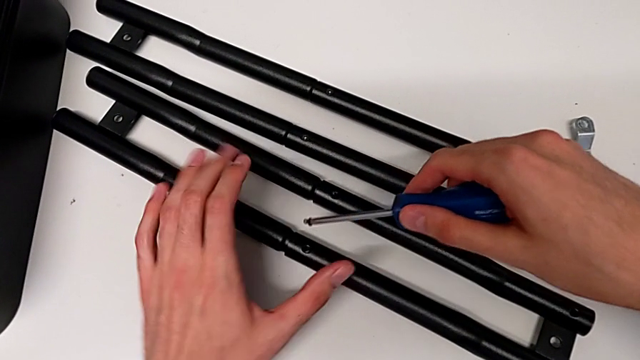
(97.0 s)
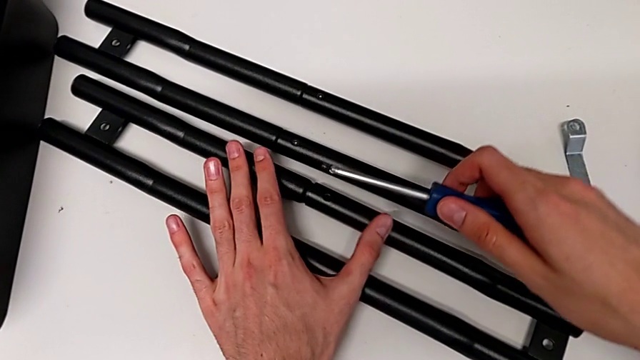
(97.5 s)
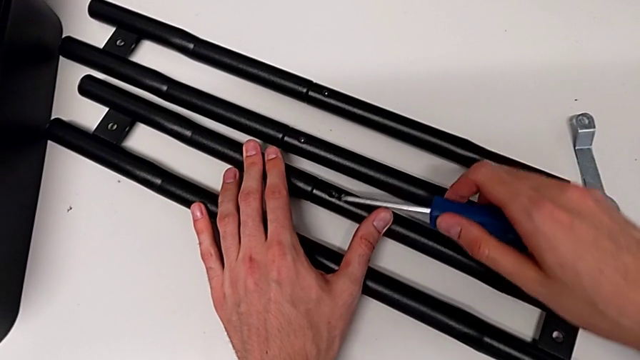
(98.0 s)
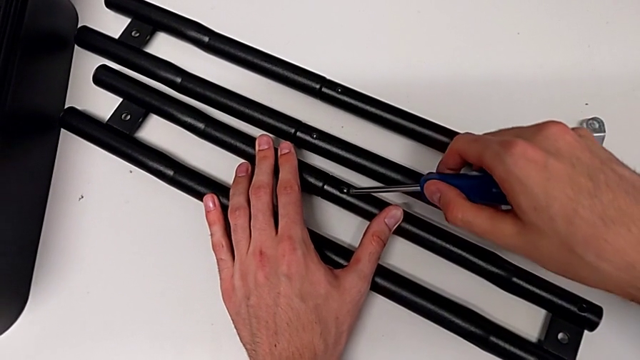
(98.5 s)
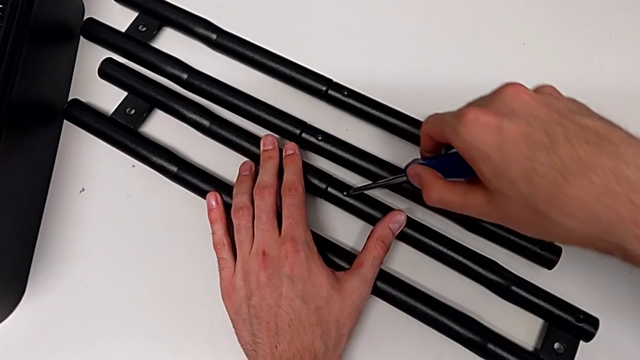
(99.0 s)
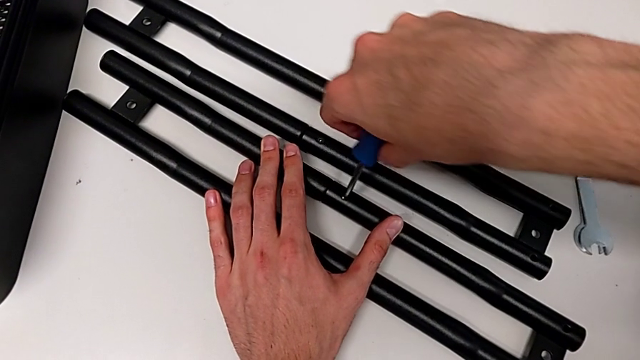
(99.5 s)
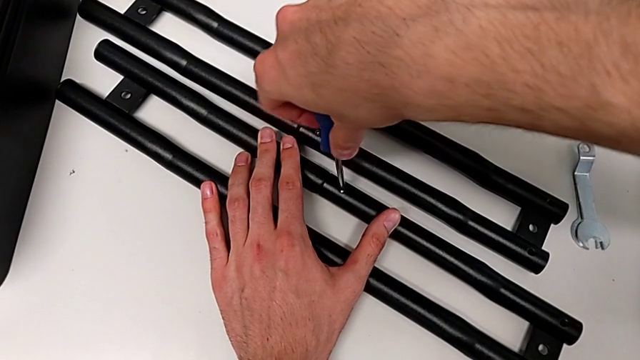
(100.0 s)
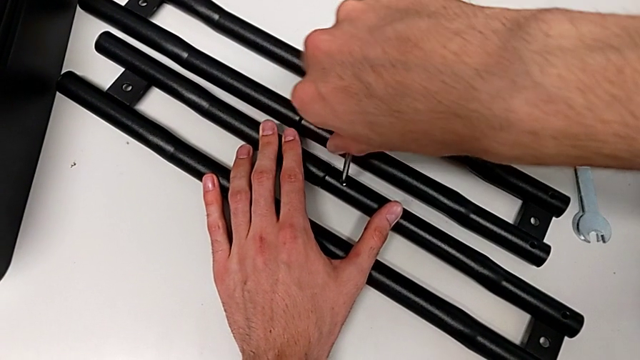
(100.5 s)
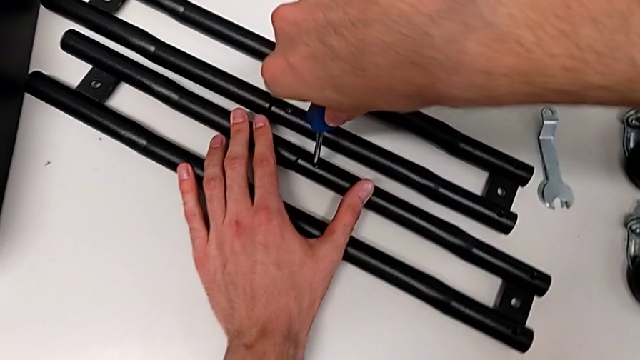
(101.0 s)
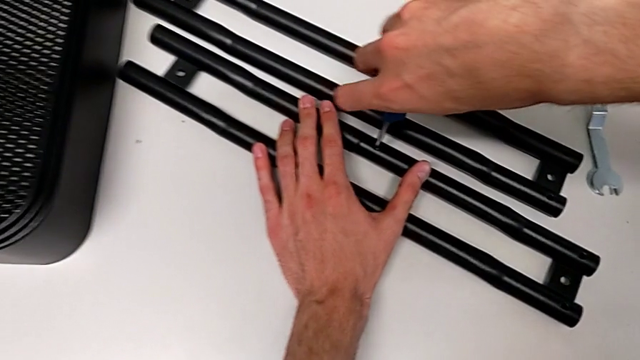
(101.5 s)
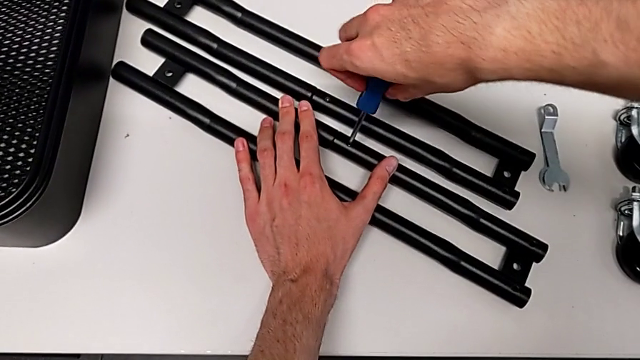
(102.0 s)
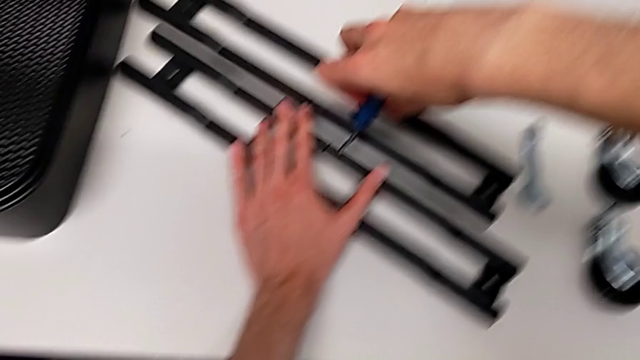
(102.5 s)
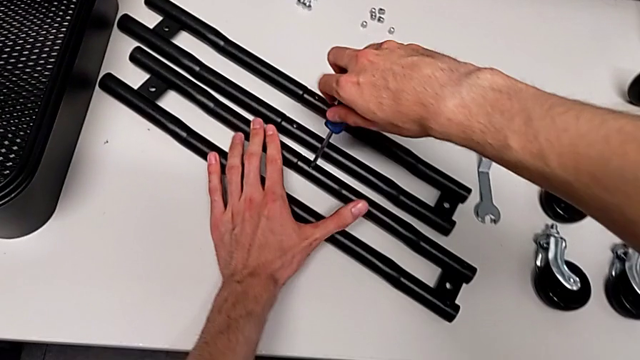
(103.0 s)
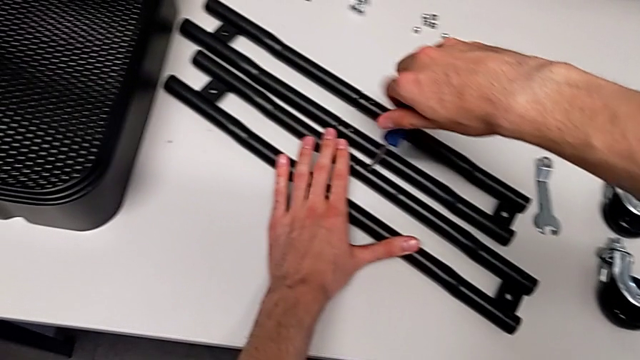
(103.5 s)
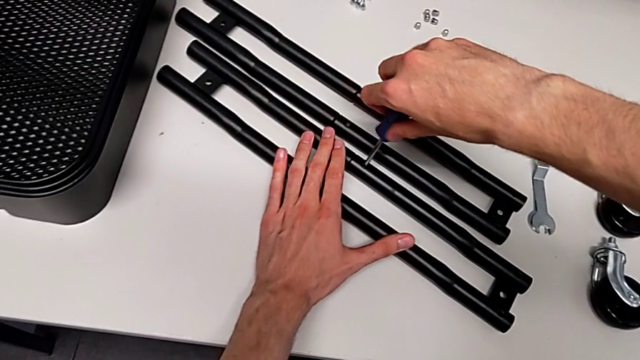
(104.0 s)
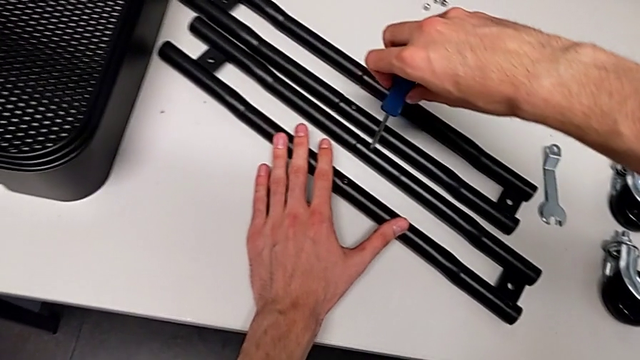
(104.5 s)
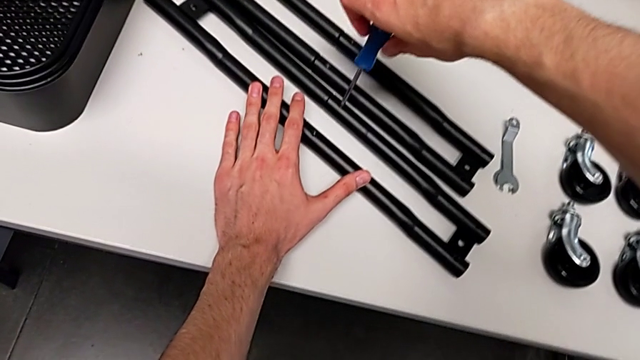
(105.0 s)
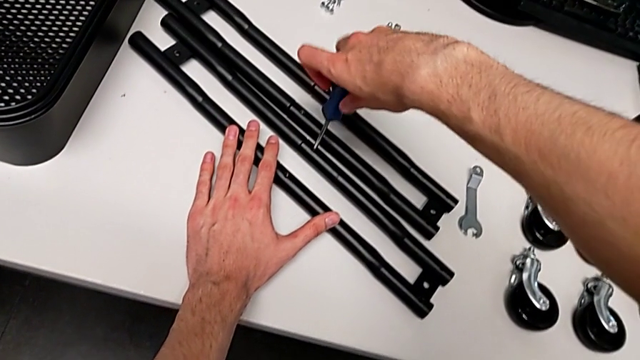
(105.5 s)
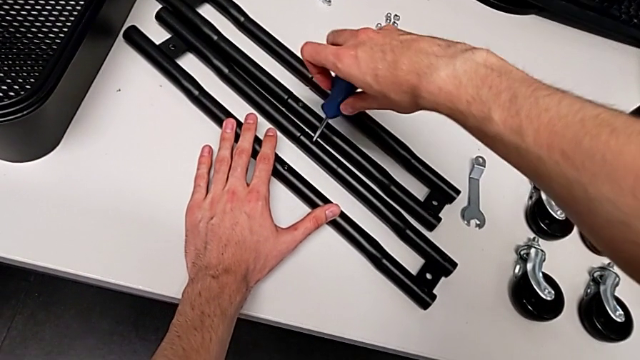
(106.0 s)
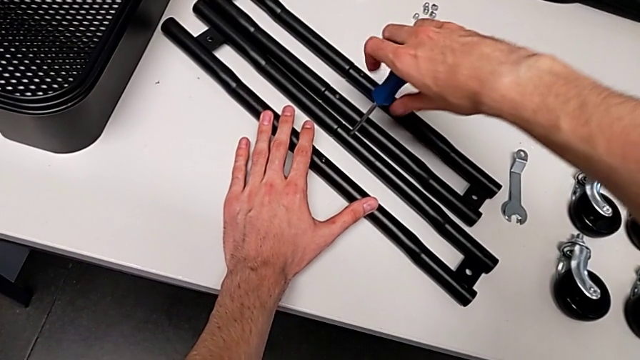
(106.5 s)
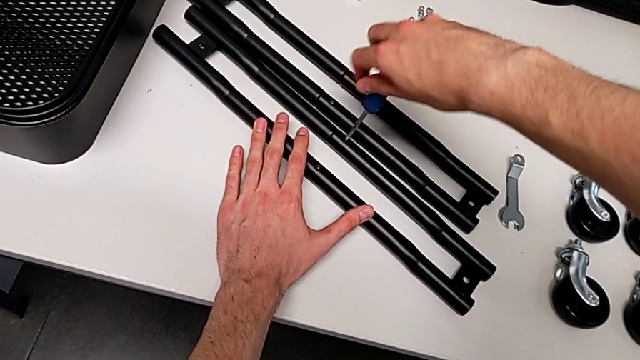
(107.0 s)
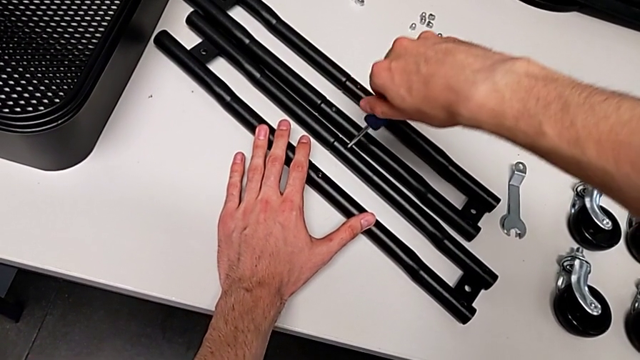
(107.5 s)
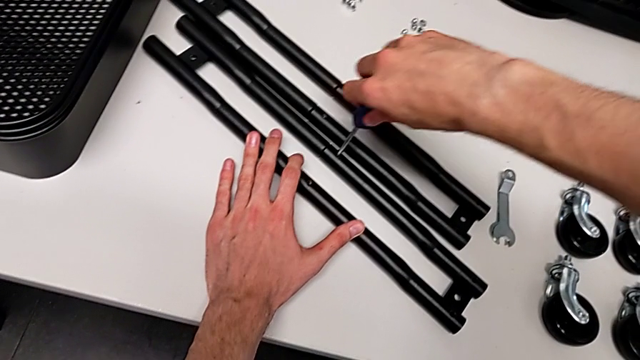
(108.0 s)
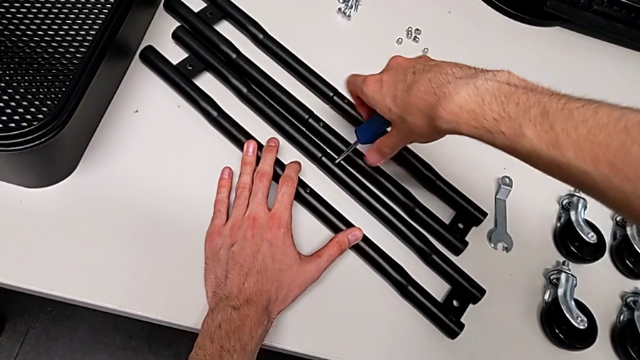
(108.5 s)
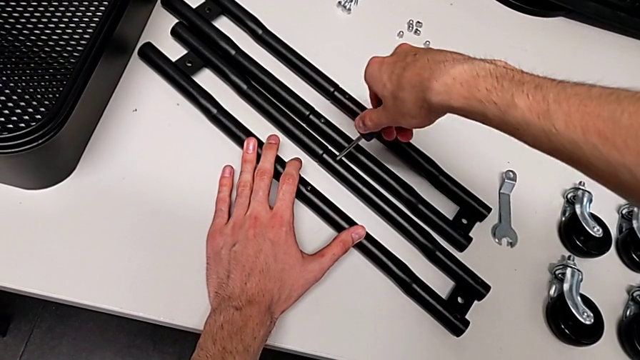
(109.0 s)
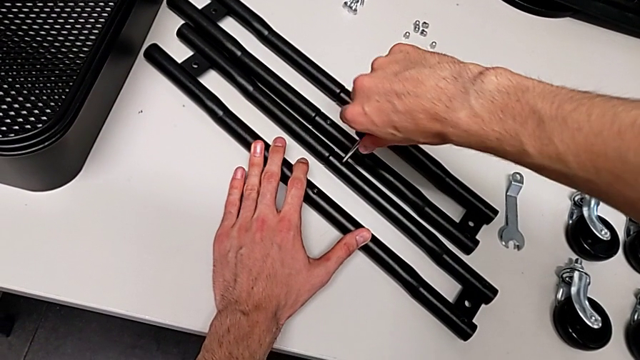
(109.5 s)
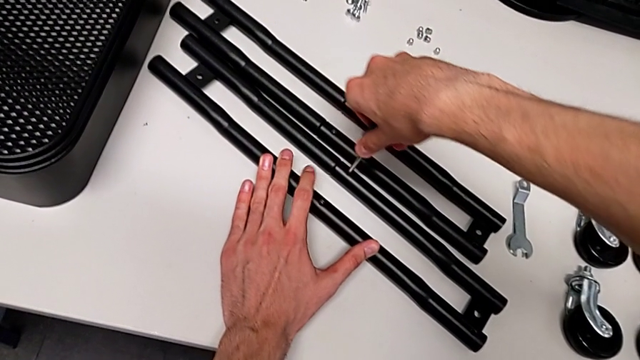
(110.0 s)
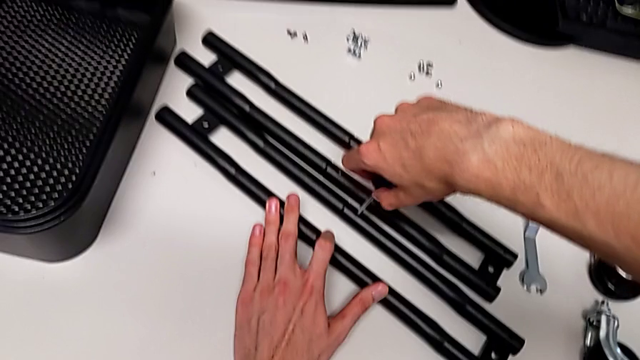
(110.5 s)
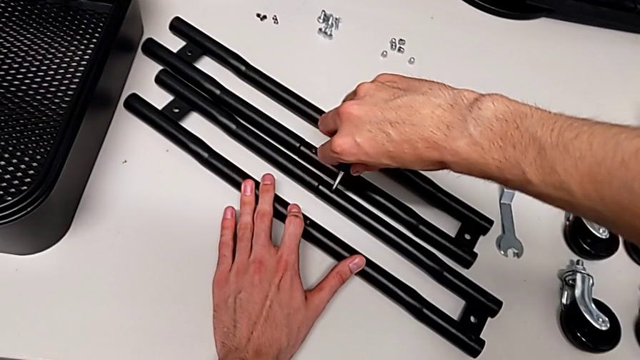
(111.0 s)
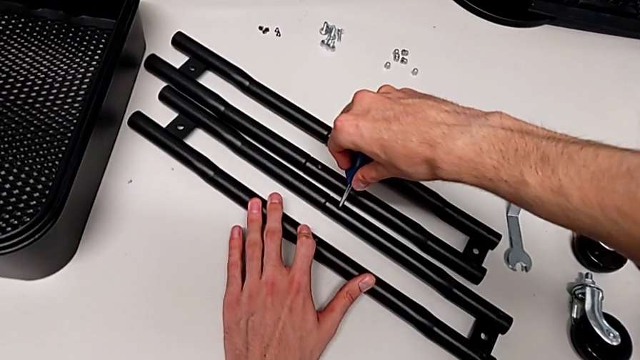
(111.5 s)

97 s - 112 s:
The camera wearer is assembling the side bars. They begin to screw the third screw.

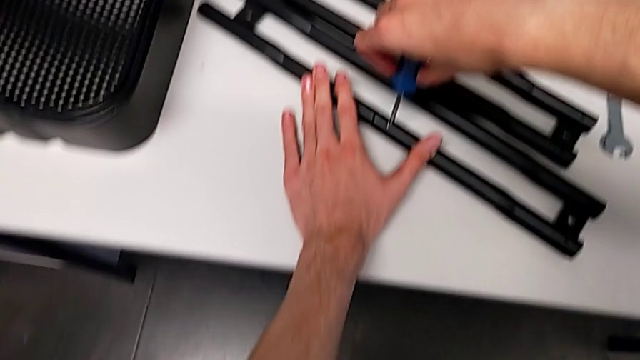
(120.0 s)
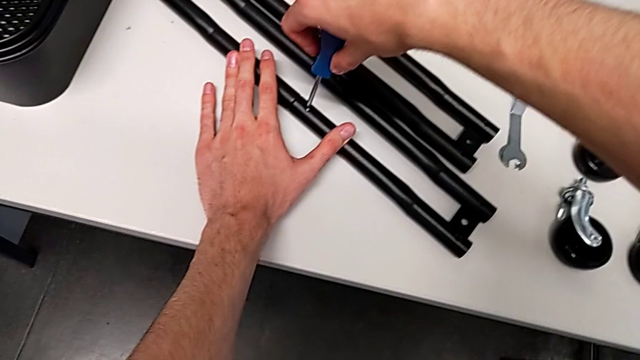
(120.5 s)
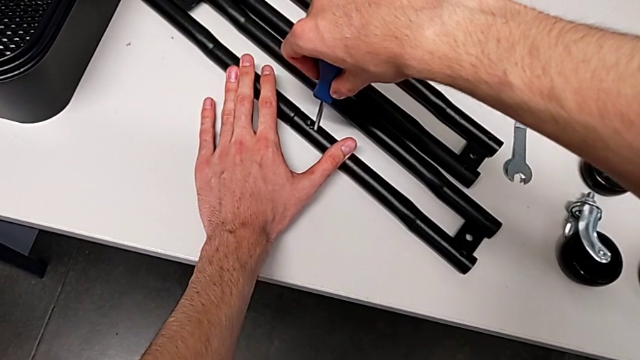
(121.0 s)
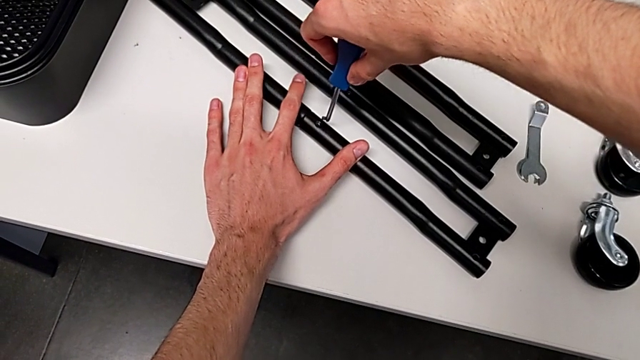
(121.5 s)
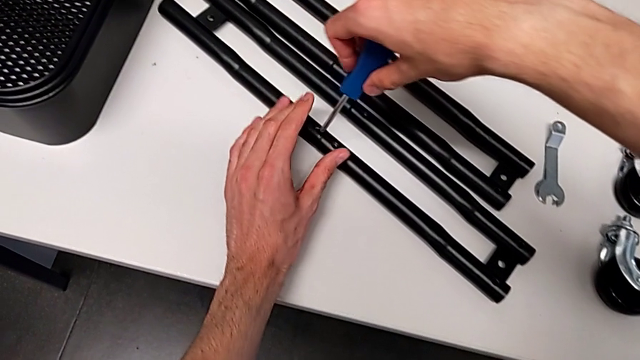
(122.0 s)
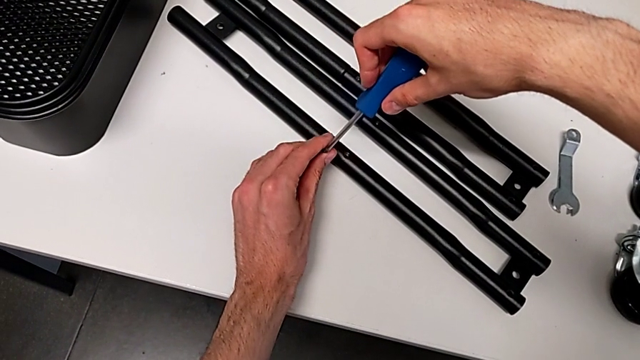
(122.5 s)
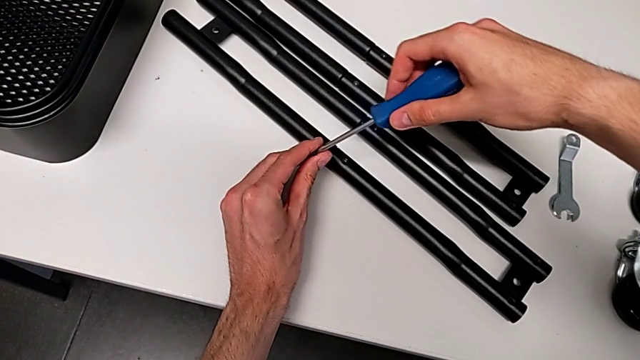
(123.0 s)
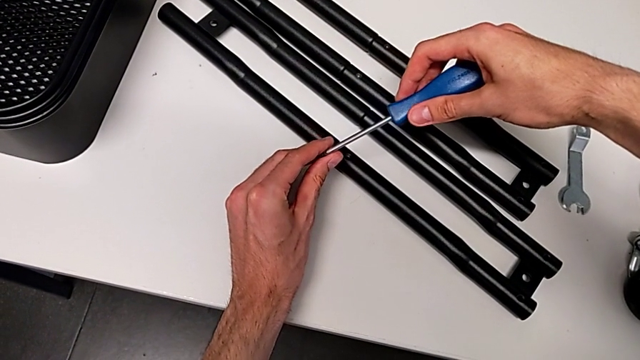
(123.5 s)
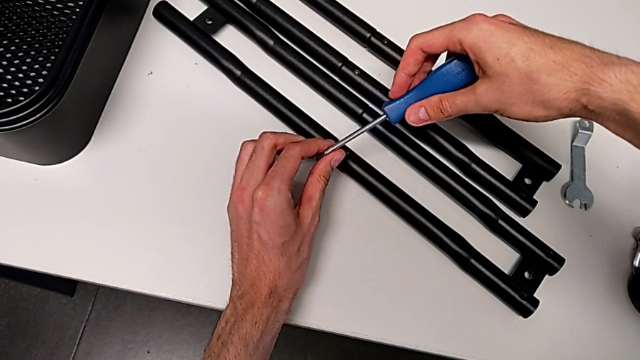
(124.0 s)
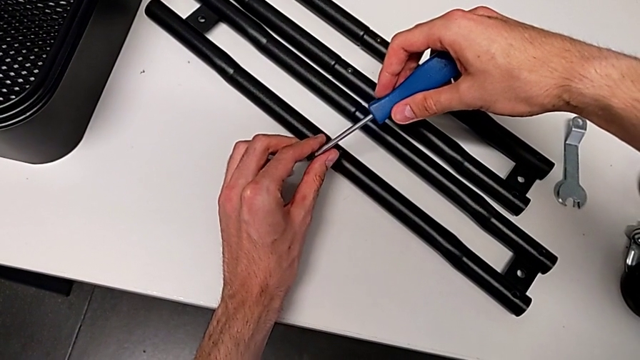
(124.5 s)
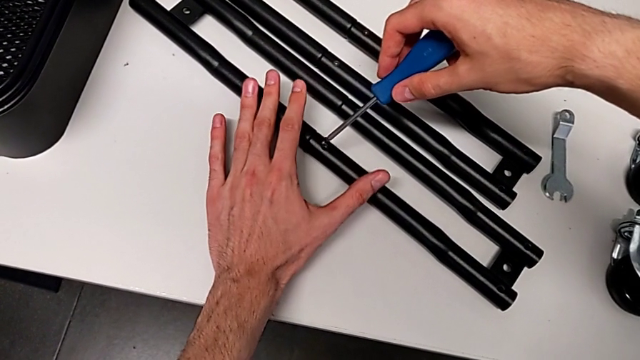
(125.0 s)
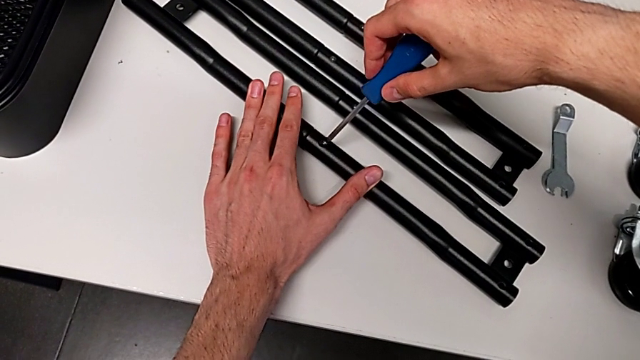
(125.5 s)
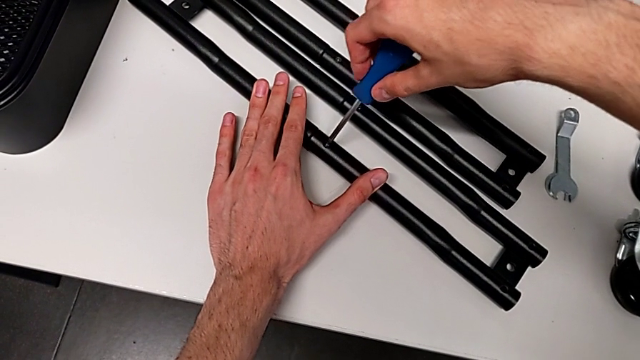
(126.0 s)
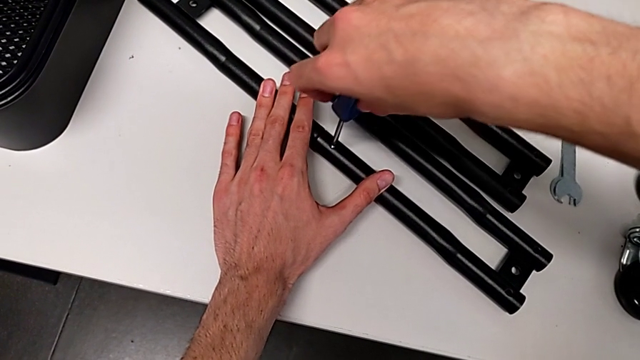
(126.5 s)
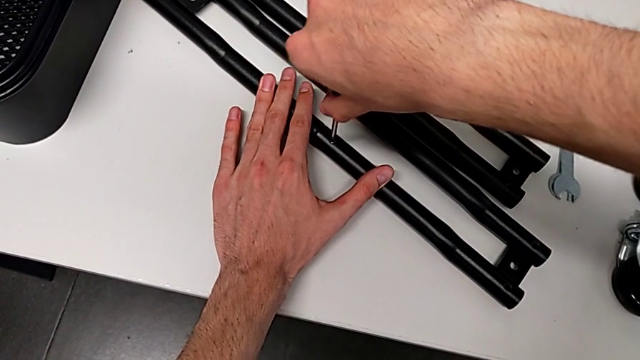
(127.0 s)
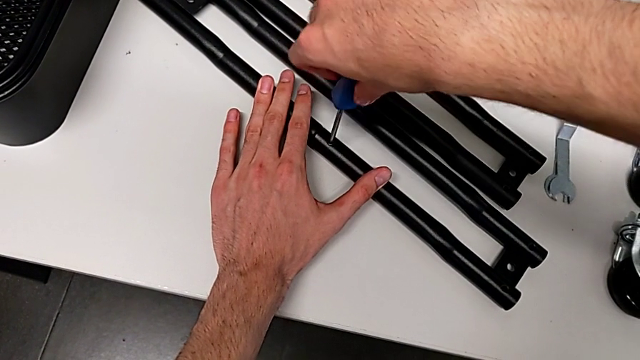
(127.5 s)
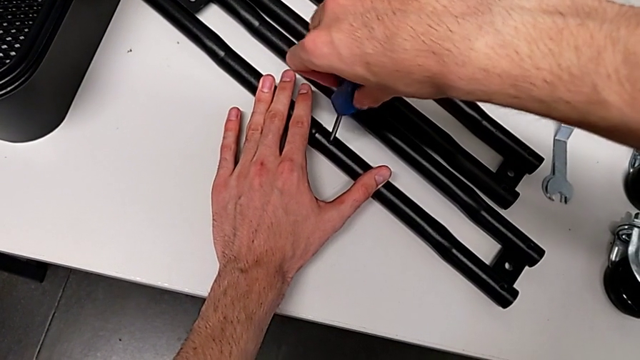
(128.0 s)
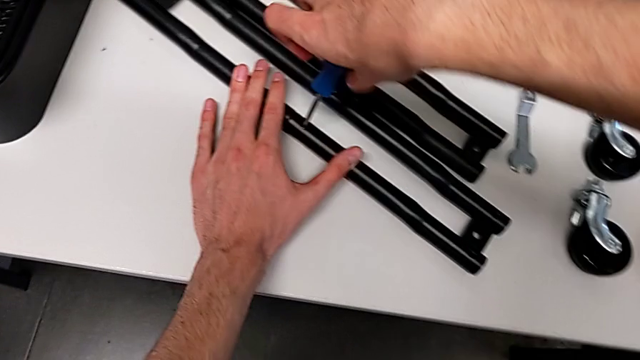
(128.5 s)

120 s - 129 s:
The camera wearer is assembling the side bars. They keep screwing the fourth screw.
